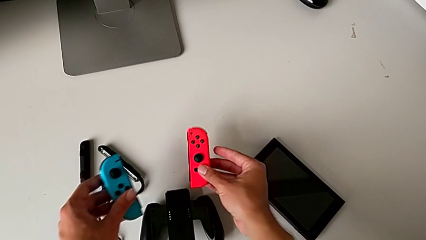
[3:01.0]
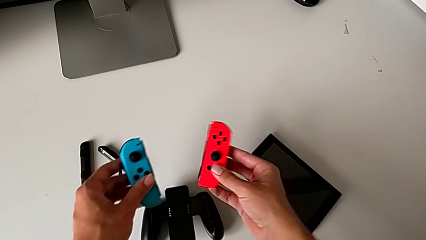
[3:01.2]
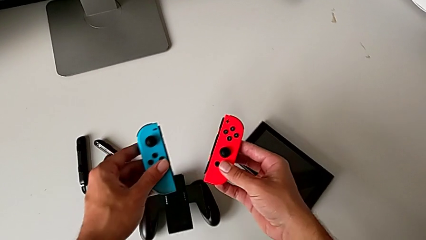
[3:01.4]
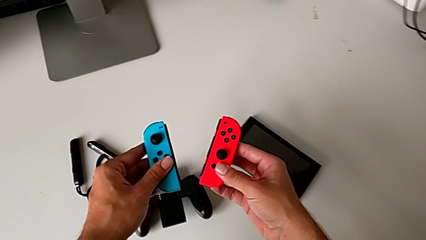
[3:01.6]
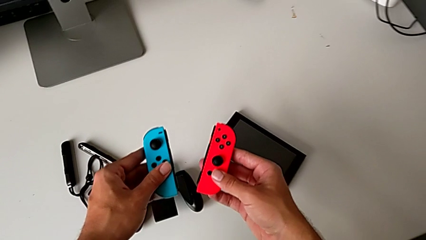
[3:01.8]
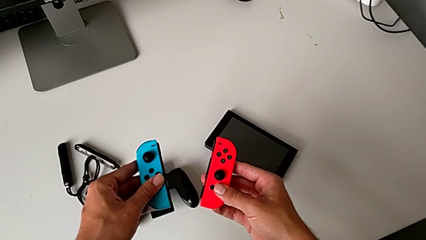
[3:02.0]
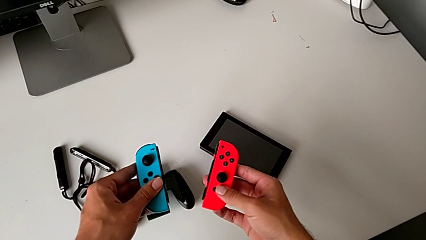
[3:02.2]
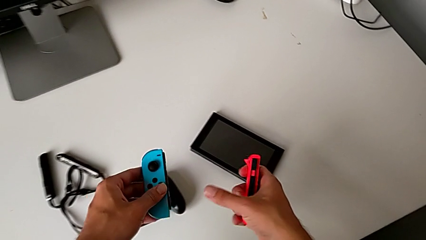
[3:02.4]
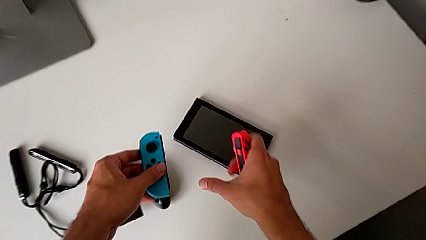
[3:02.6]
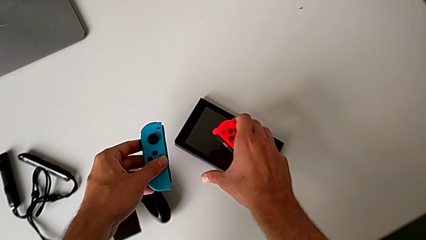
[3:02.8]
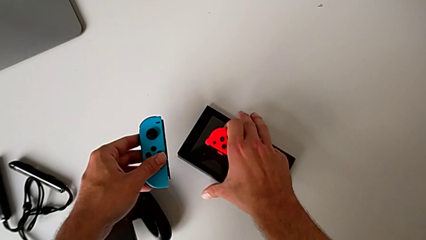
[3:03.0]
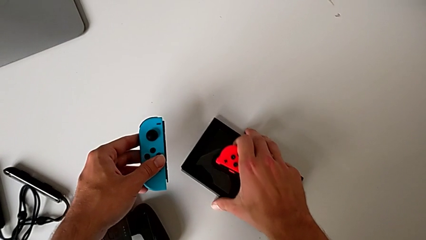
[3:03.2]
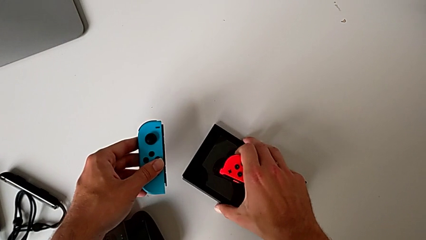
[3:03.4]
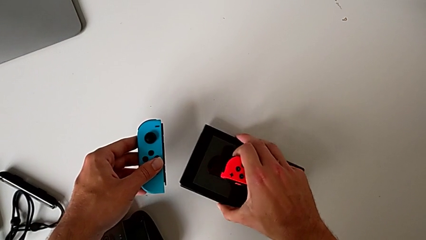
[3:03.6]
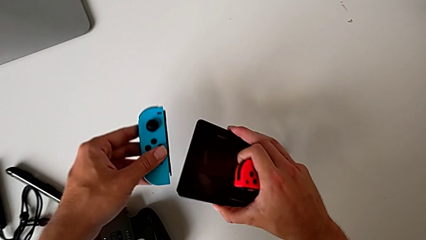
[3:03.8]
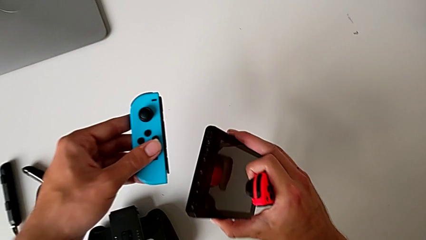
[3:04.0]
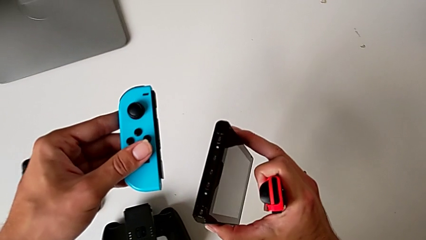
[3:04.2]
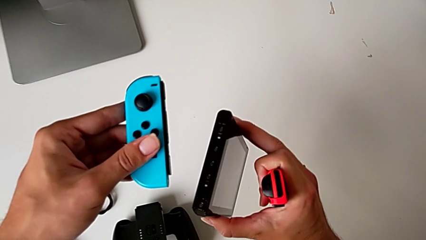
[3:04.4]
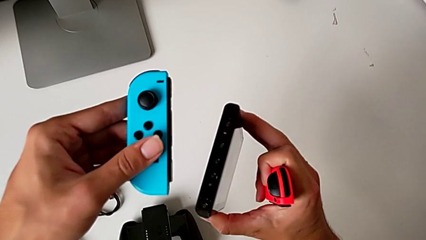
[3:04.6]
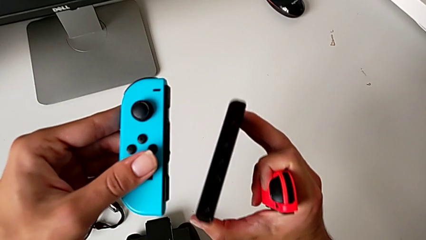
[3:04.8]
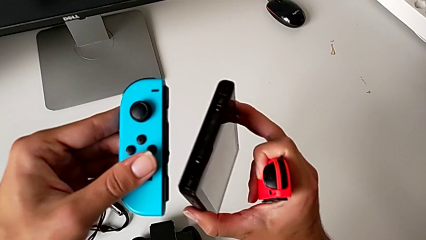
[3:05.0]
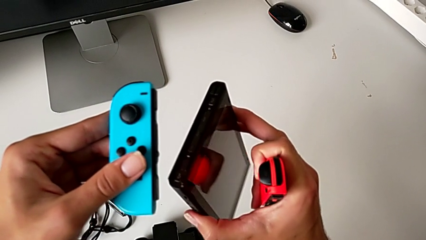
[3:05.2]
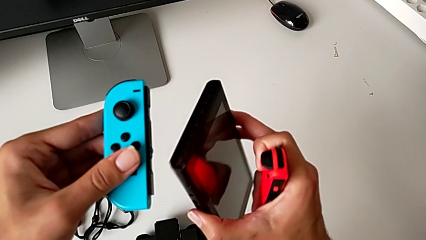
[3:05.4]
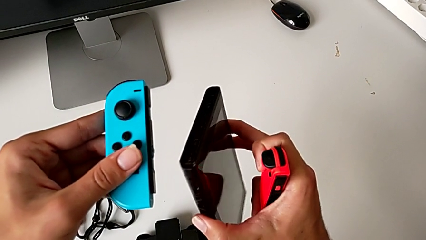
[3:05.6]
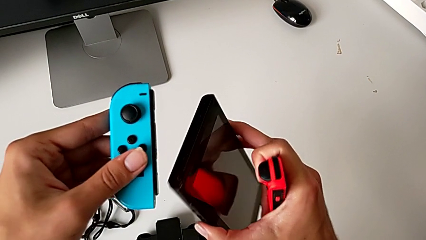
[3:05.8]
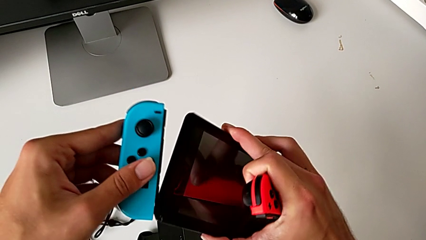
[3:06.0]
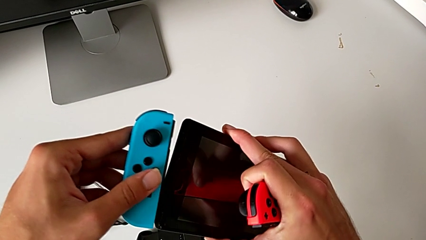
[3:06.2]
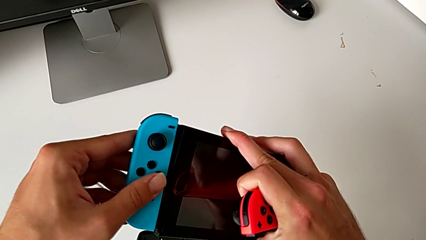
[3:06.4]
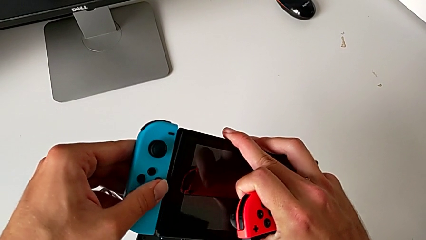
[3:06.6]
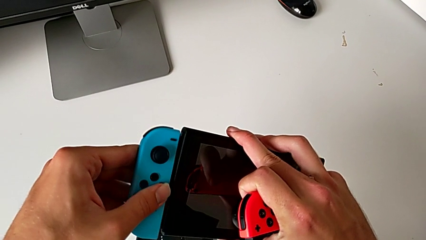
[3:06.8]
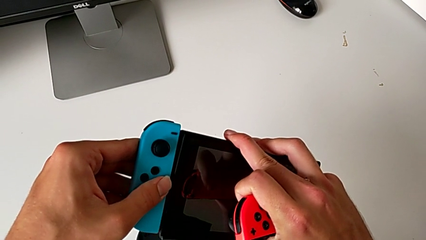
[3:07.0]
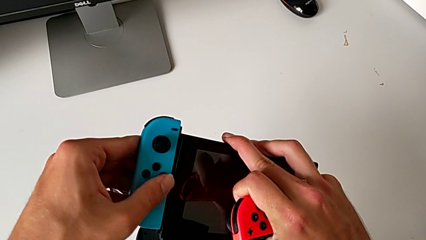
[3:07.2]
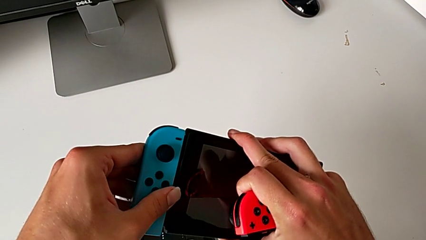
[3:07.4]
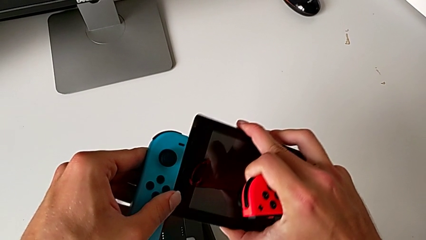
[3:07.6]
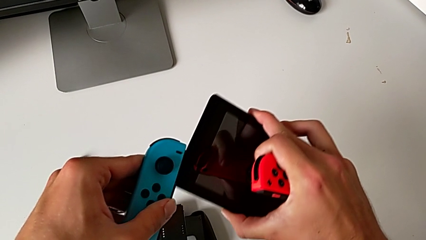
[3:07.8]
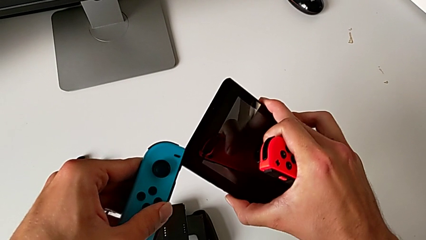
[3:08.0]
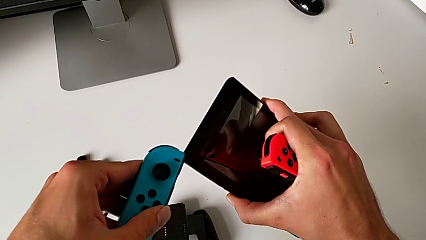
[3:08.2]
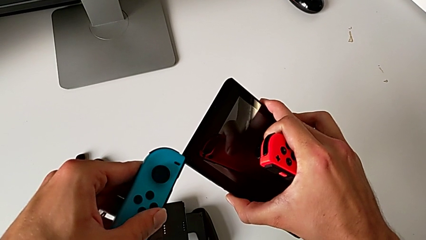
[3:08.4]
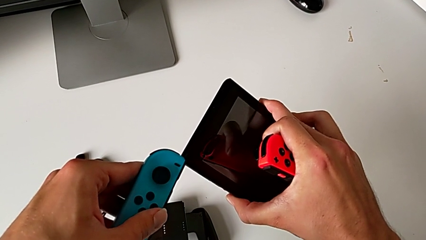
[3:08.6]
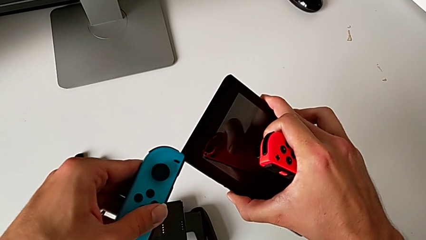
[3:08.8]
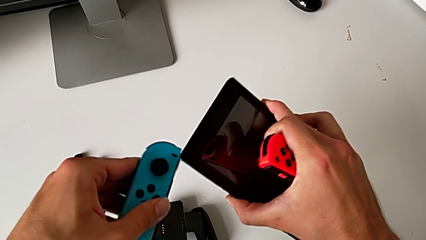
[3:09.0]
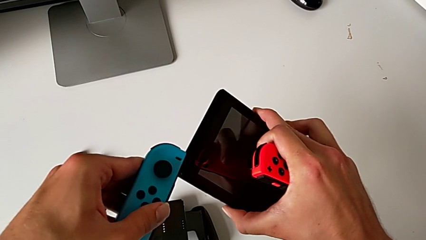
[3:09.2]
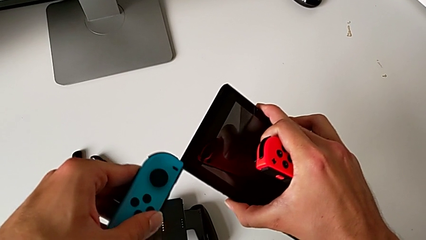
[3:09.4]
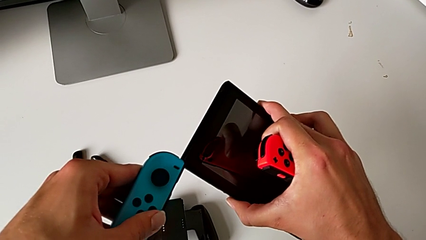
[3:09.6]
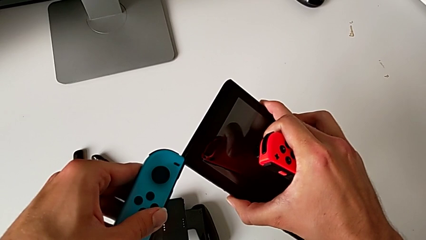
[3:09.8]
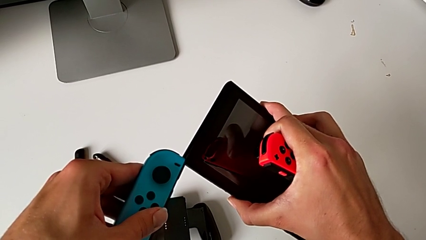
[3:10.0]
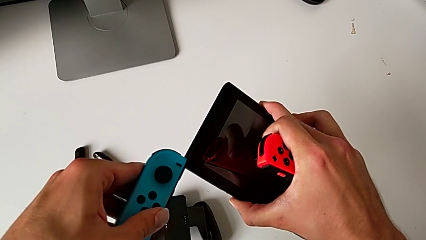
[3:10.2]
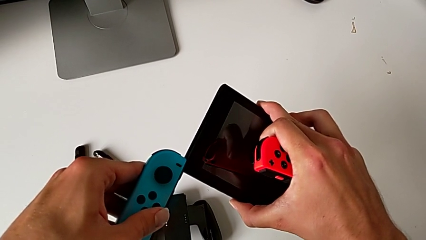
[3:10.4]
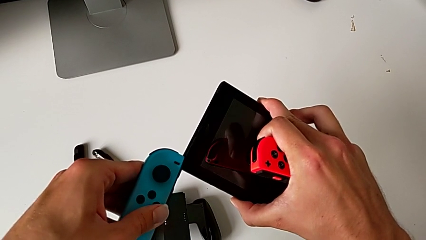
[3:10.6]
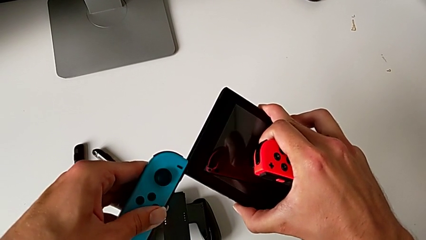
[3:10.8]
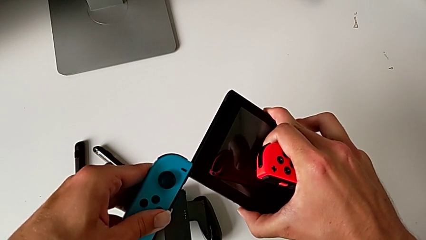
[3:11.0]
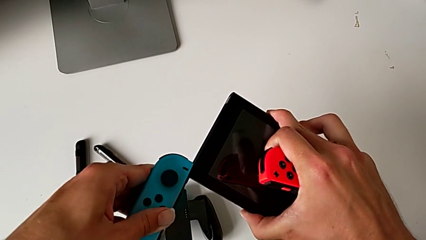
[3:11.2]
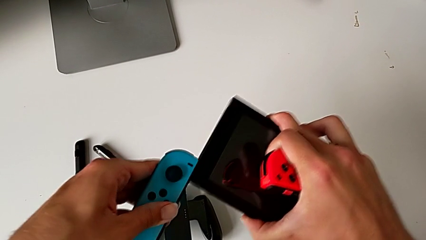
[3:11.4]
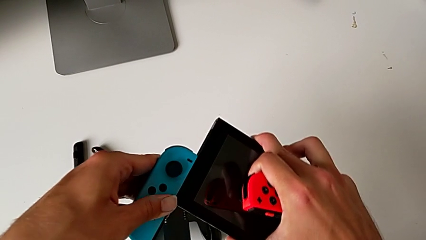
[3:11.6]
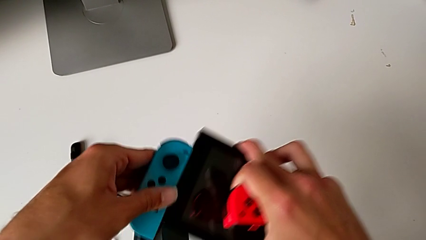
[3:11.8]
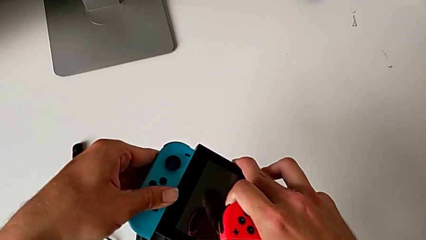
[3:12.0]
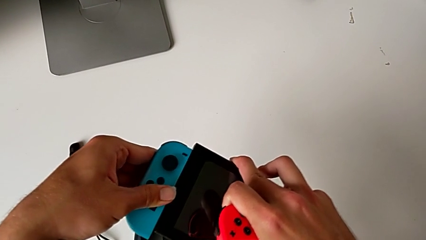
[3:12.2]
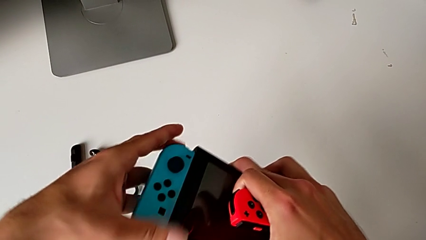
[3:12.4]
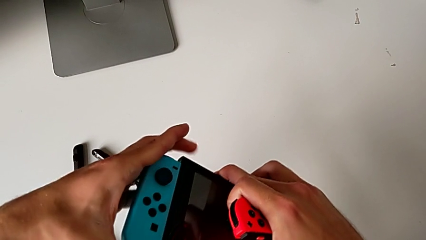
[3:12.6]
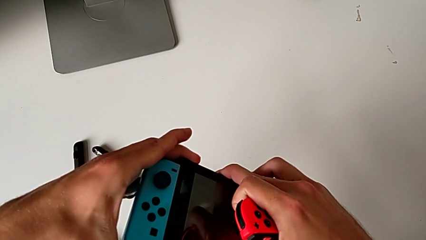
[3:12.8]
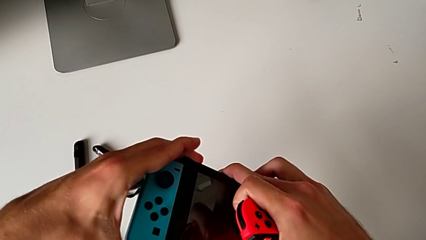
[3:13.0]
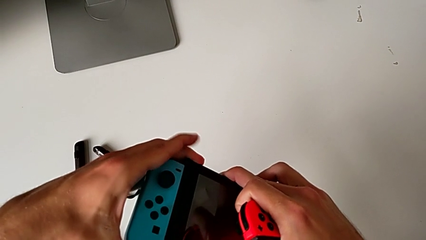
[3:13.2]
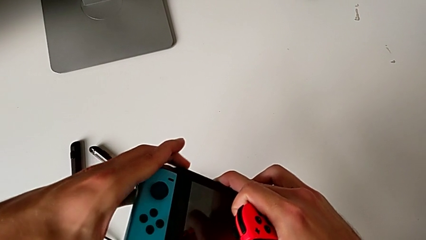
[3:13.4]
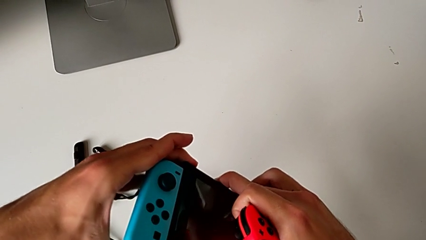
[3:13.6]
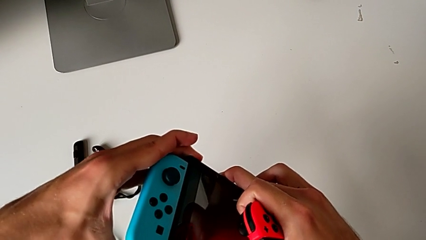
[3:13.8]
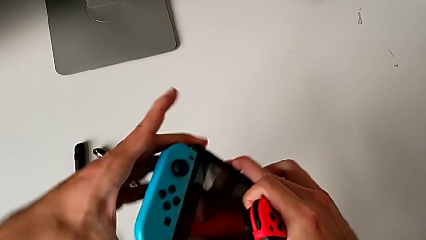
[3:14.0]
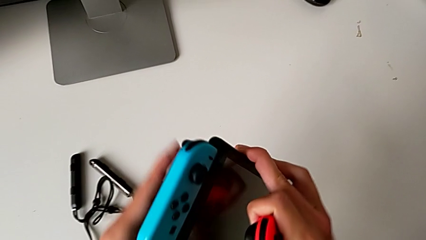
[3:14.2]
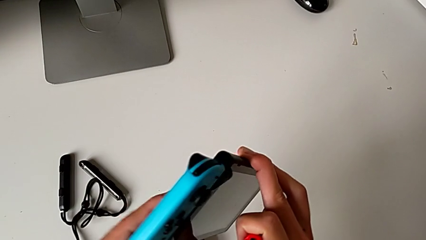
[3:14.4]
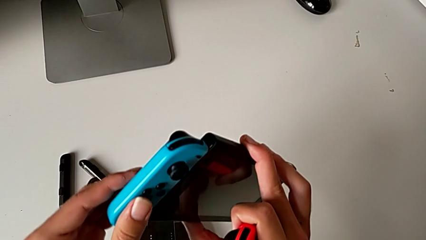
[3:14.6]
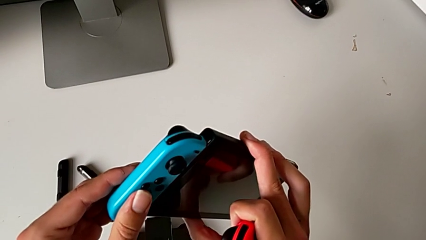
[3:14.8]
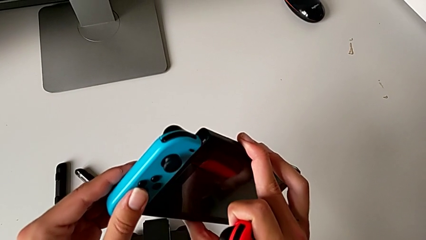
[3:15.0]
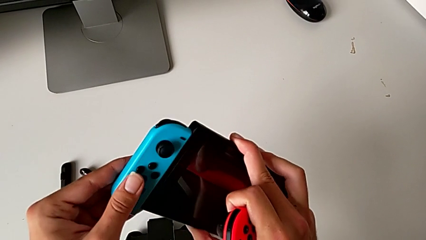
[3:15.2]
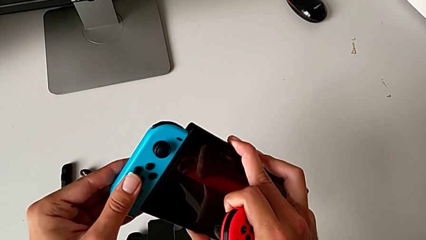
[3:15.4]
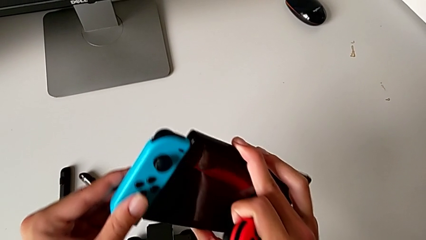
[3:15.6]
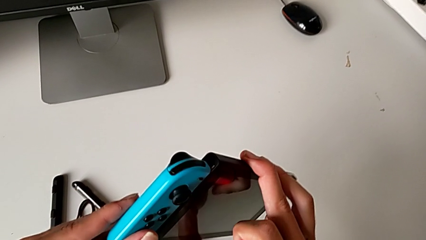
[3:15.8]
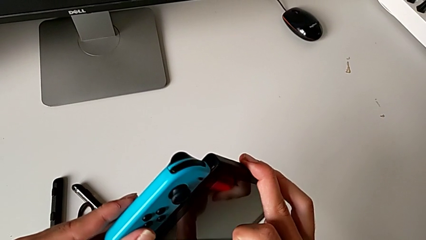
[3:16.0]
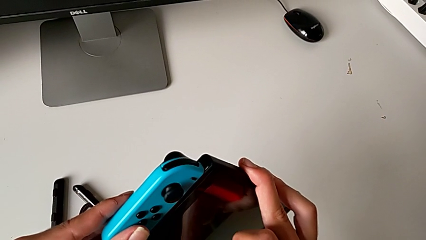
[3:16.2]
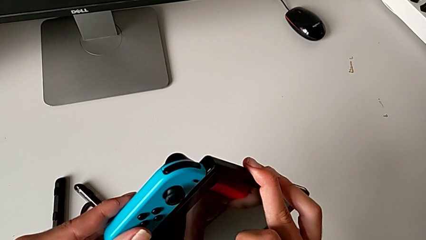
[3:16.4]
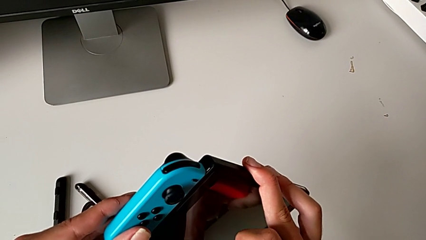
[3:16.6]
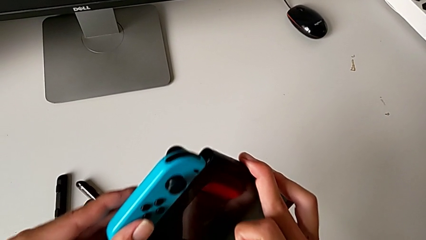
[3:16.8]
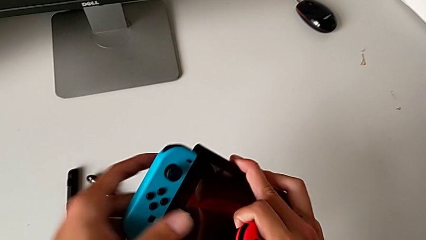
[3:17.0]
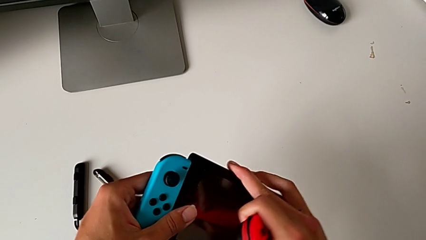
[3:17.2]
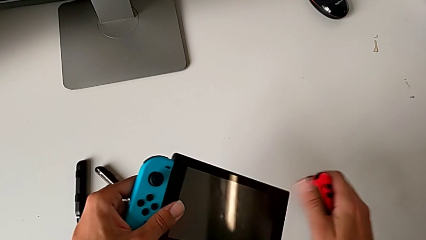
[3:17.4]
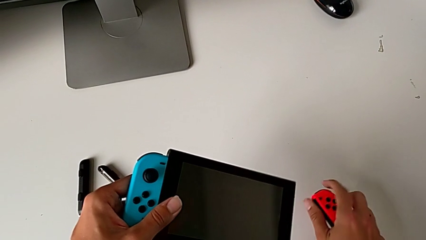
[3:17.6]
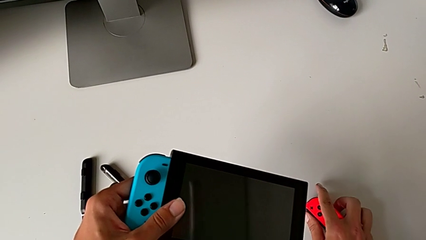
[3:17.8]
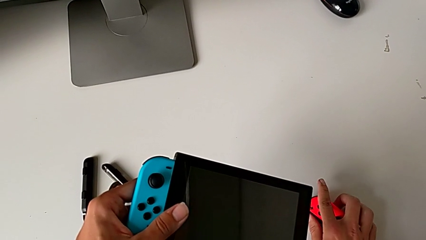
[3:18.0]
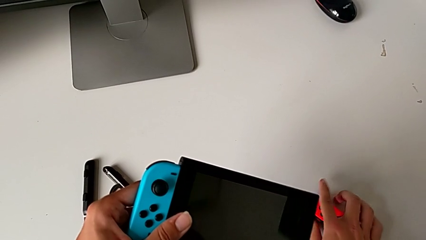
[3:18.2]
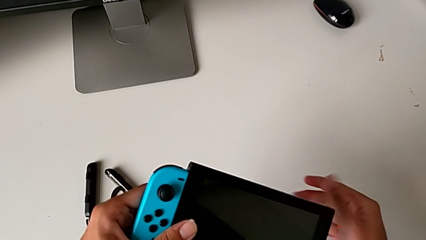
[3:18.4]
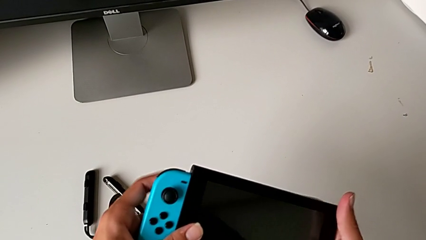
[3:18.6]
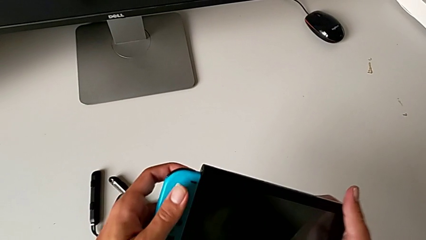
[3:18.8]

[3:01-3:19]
The camera wearer is attaching the blue and red Joy-Con controllers to the Nintendo Switch. They grab the Nintendo Switch with the right hand and lift it with the right hand. They wrongly slide the blue Joy-Con controller onto the Nintendo Switch without first inserting it. They wrongly slide it the wrong way, insert it onto the Nintendo Switch on the wrong side, slide it and push it, all with the left hand. They inspect the blue Joy-Con controller and place the red Joy-Con controller.
